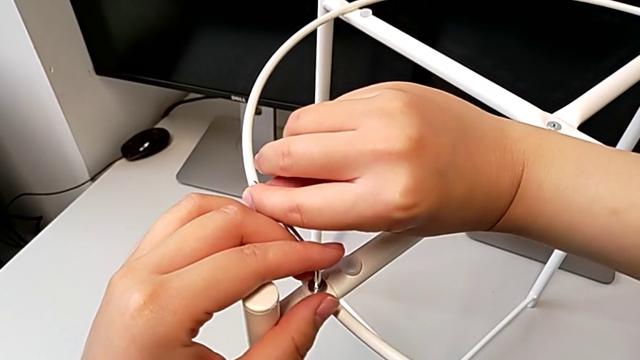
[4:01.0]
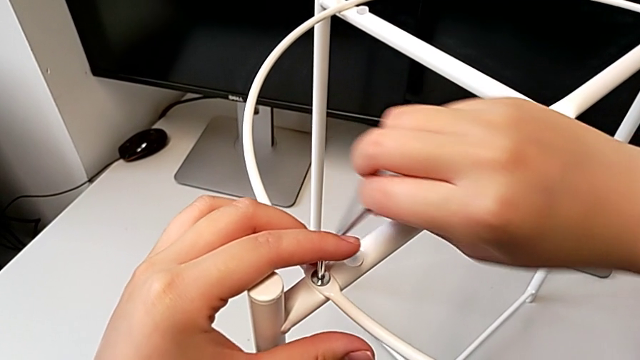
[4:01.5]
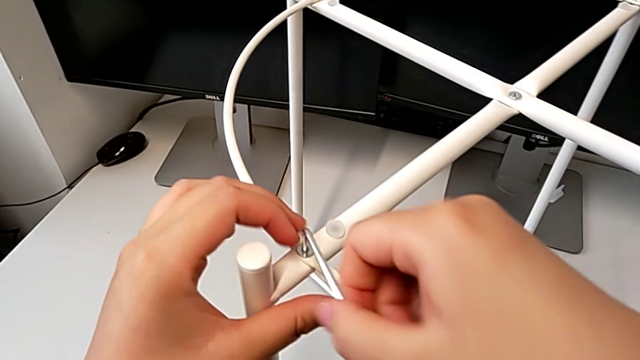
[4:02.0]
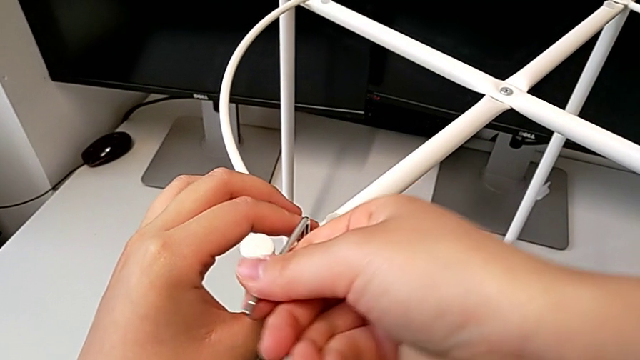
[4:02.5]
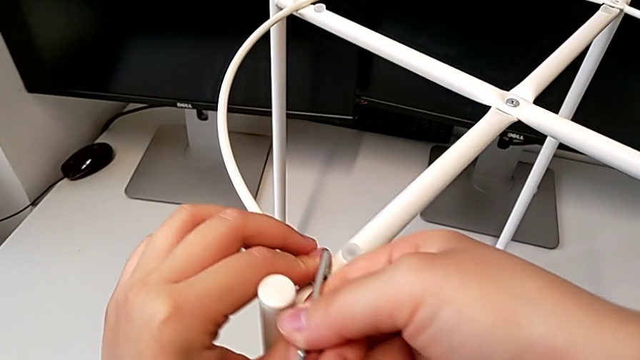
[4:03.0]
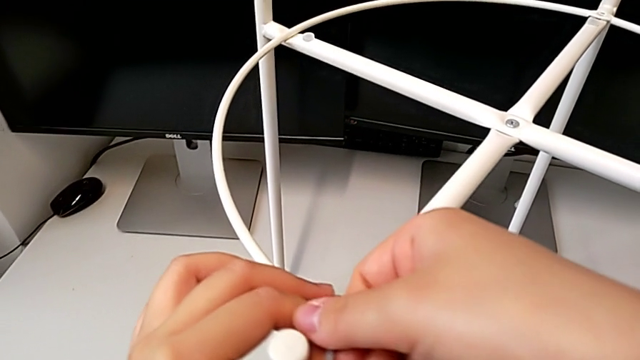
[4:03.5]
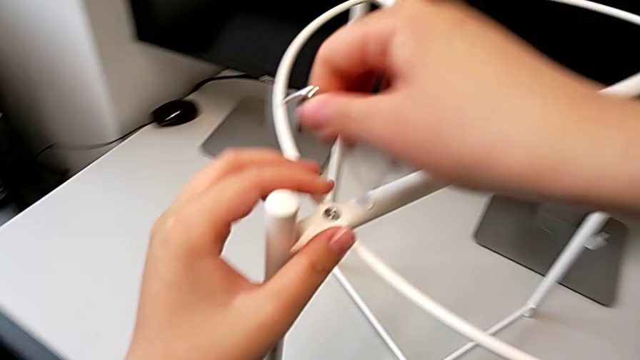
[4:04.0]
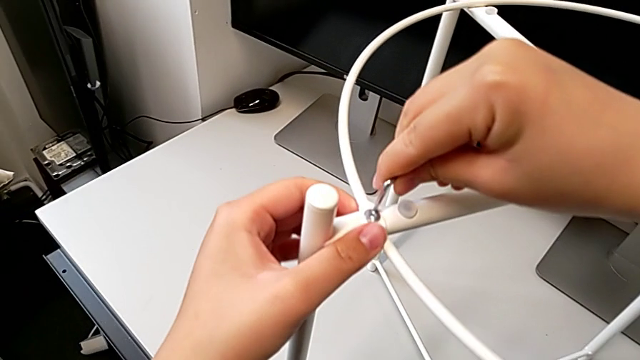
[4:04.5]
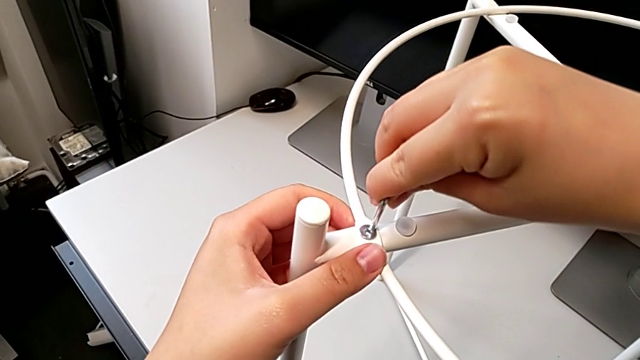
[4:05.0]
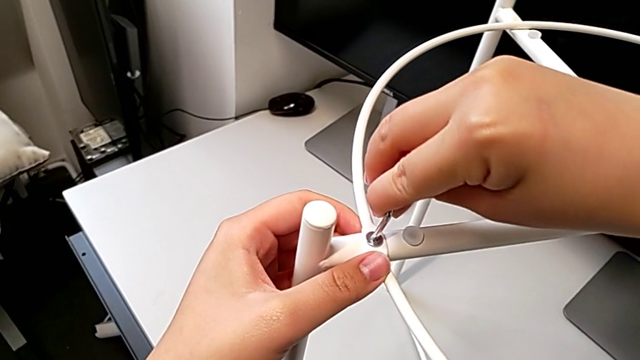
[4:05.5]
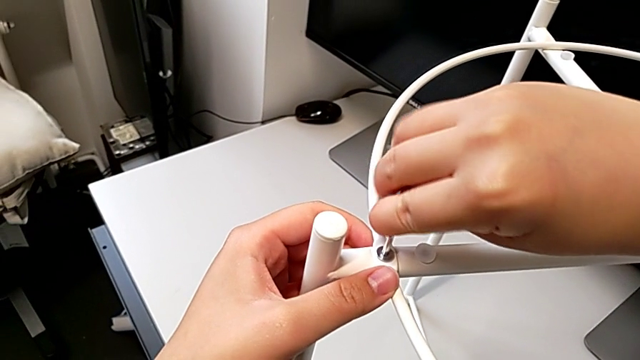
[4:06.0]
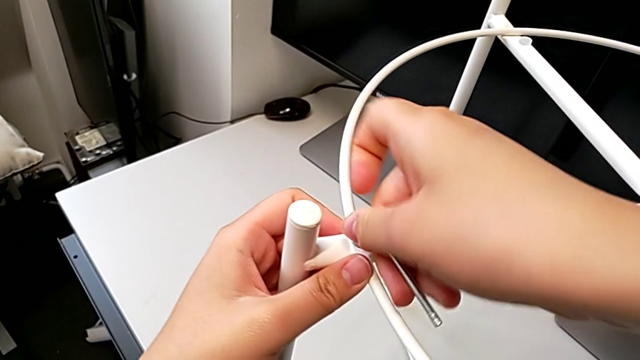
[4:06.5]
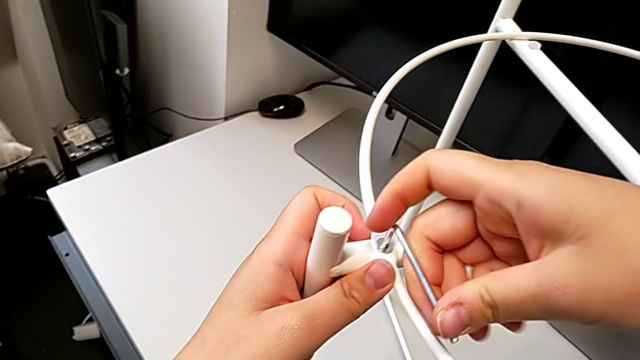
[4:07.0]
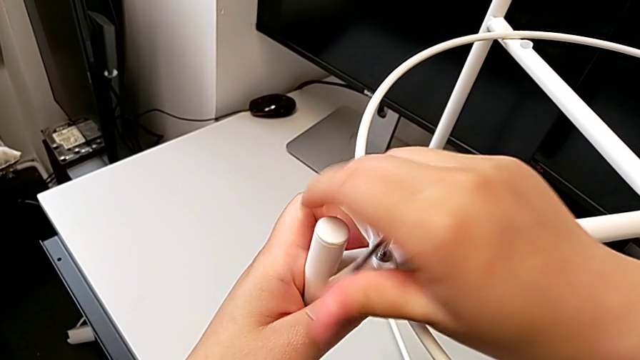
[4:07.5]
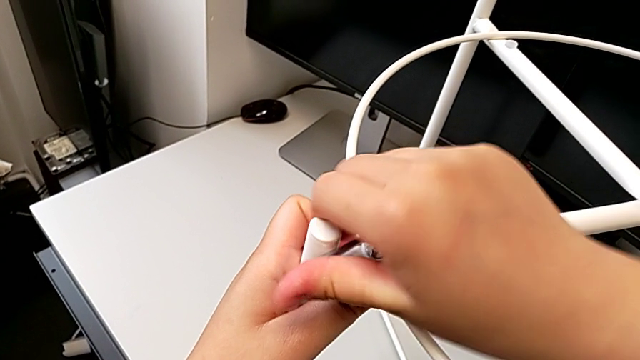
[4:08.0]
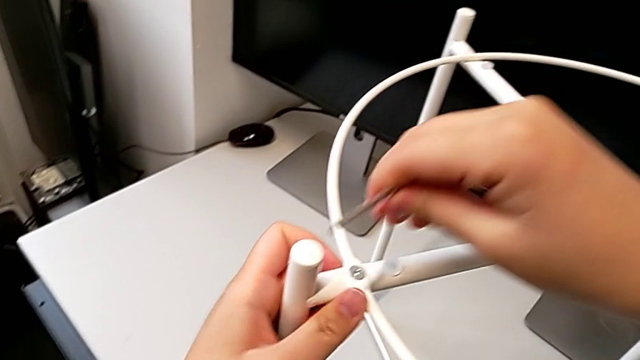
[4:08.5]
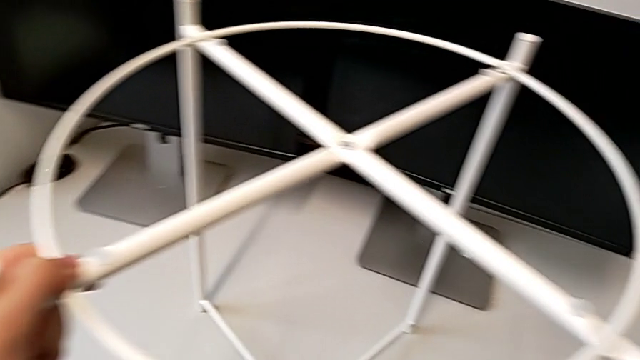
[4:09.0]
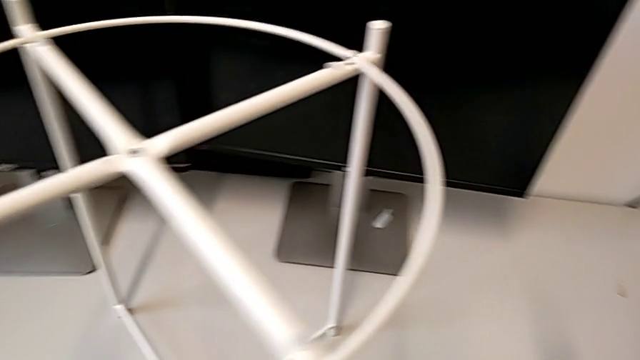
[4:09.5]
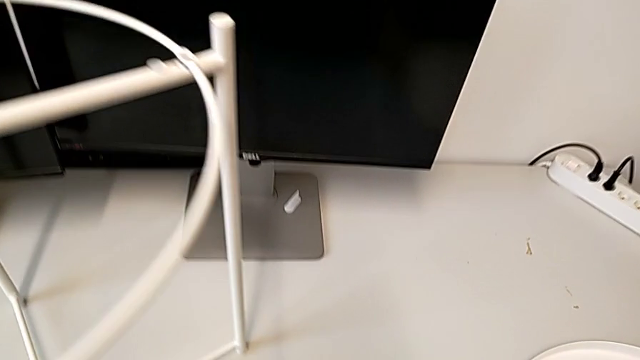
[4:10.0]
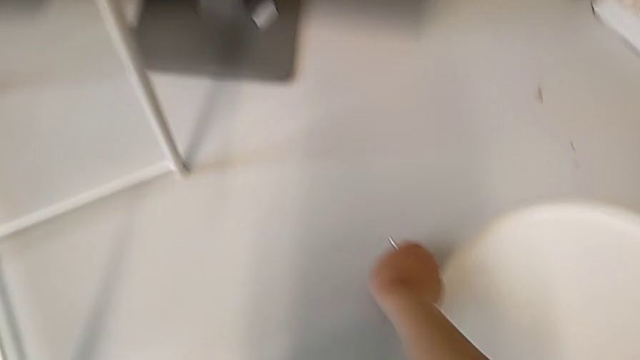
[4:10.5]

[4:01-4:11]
The camera wearer is screwing the hex socket heads from the circle. They keep screwing the first hex socket head, withdraw the Allen wrench, slide the tray table and grab the hex socket head.

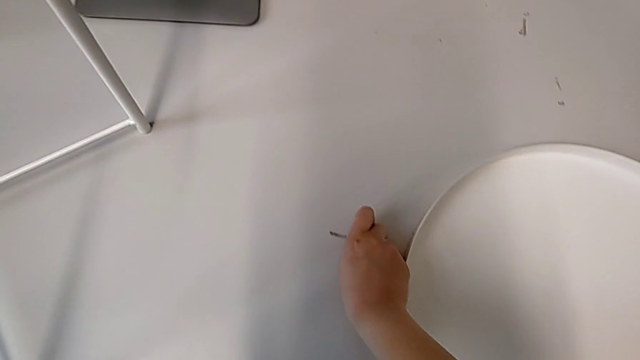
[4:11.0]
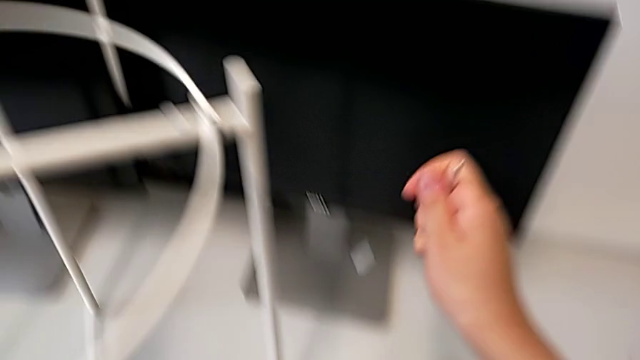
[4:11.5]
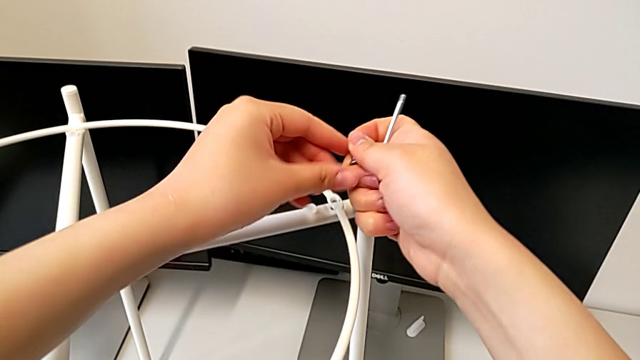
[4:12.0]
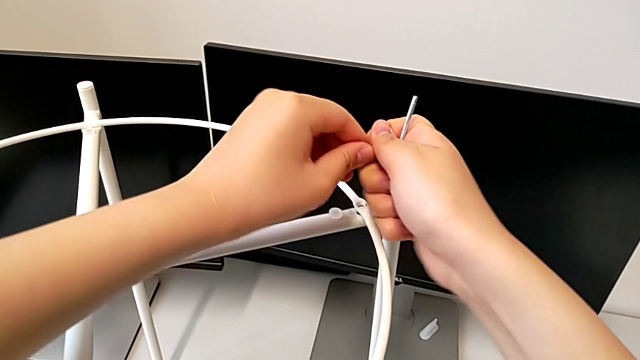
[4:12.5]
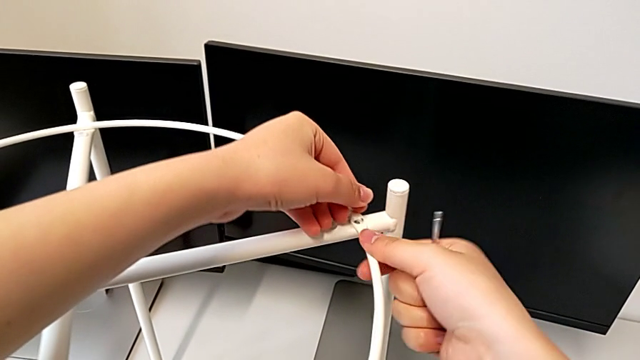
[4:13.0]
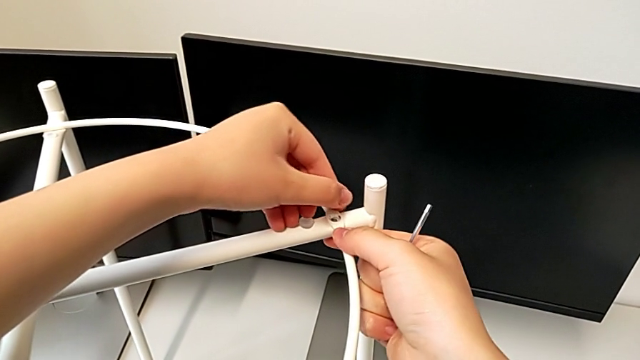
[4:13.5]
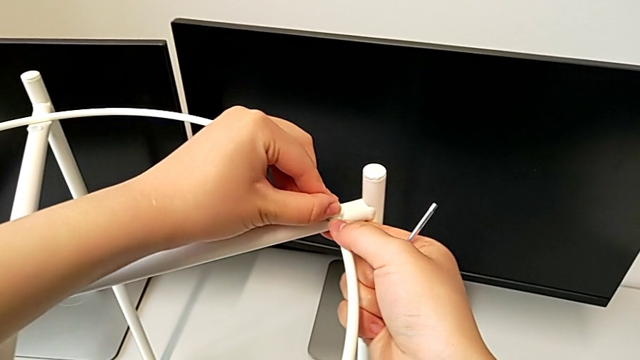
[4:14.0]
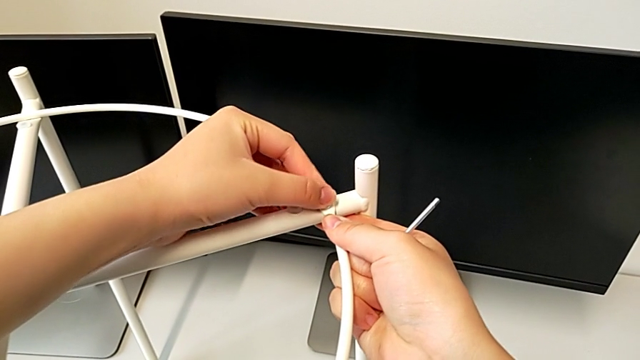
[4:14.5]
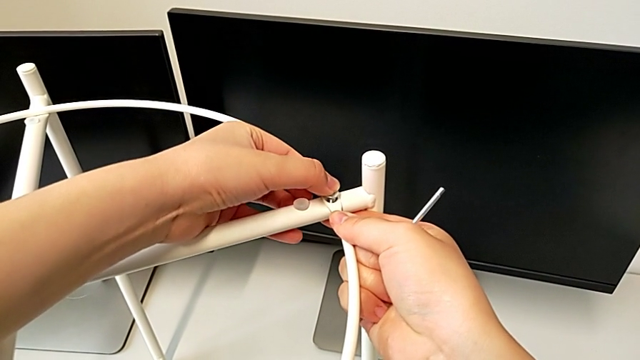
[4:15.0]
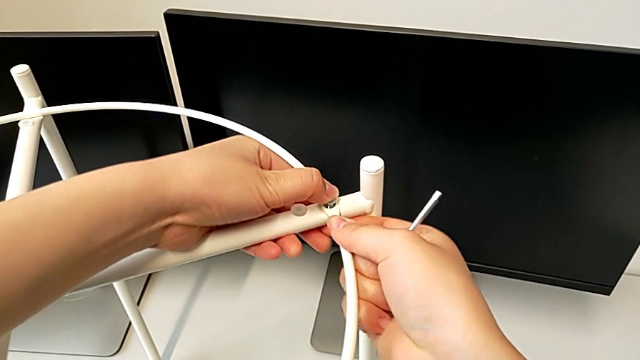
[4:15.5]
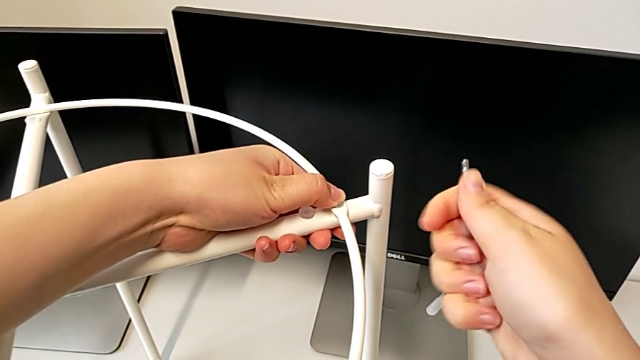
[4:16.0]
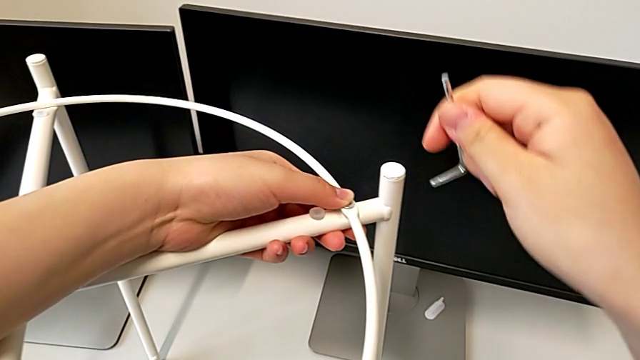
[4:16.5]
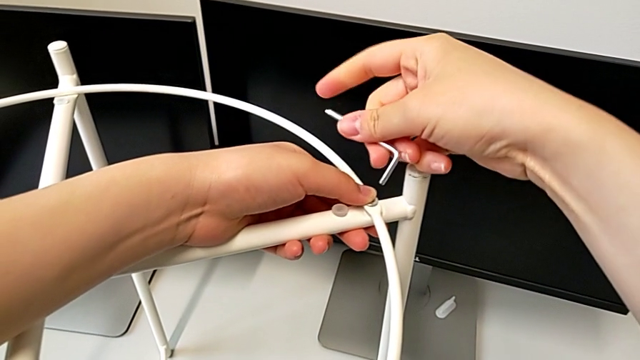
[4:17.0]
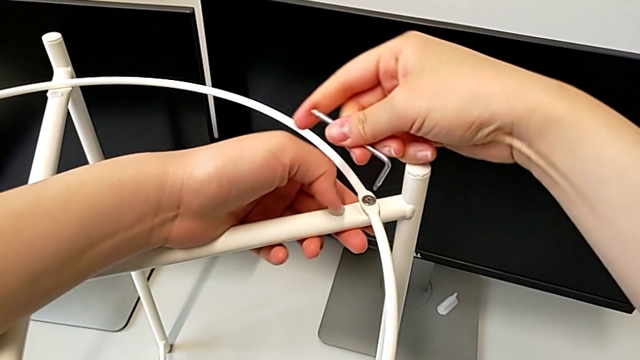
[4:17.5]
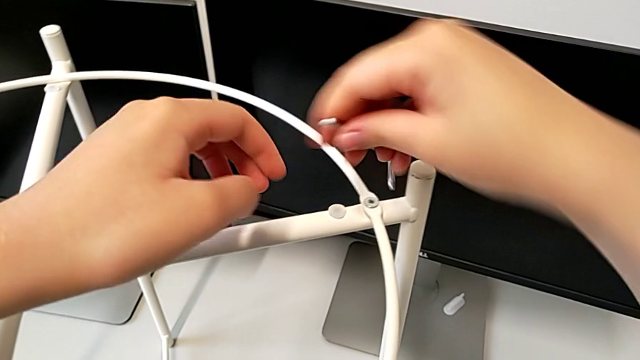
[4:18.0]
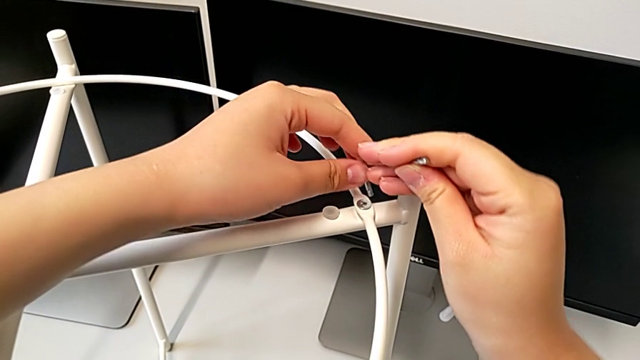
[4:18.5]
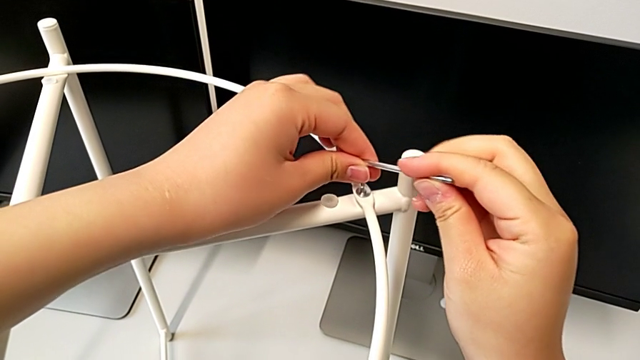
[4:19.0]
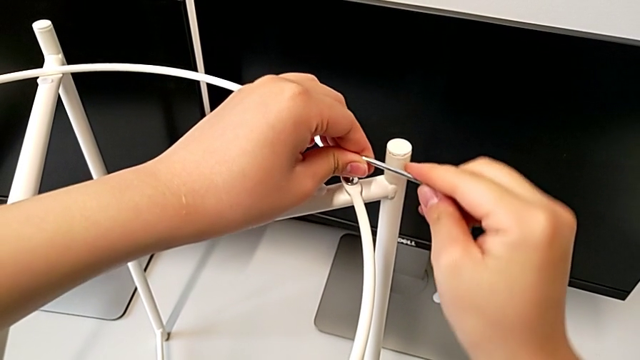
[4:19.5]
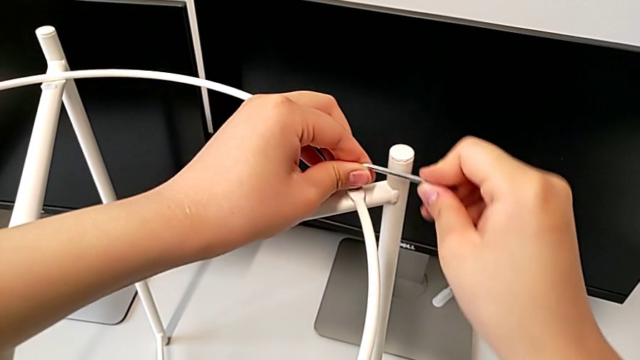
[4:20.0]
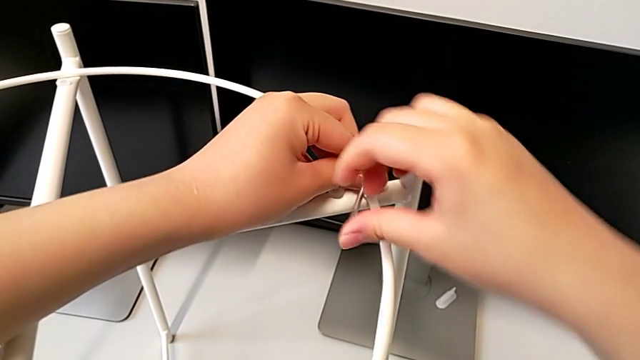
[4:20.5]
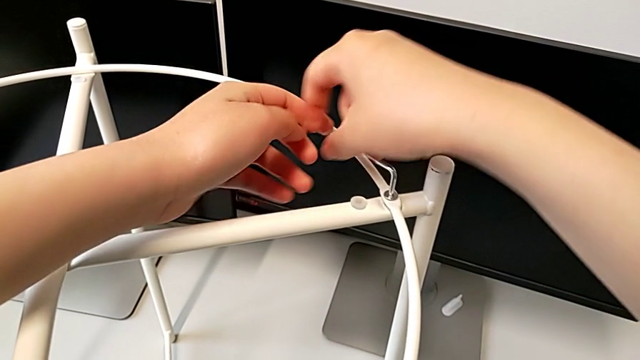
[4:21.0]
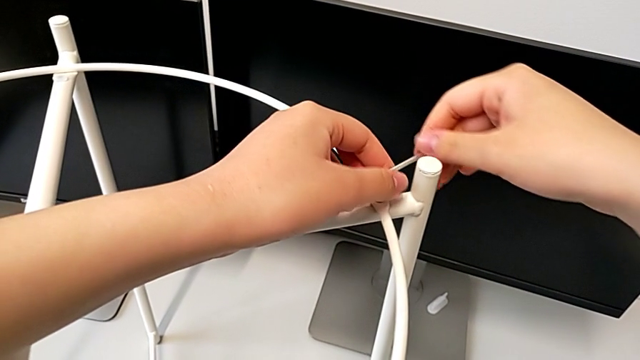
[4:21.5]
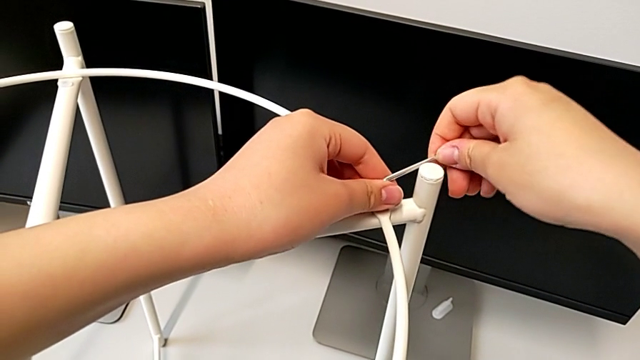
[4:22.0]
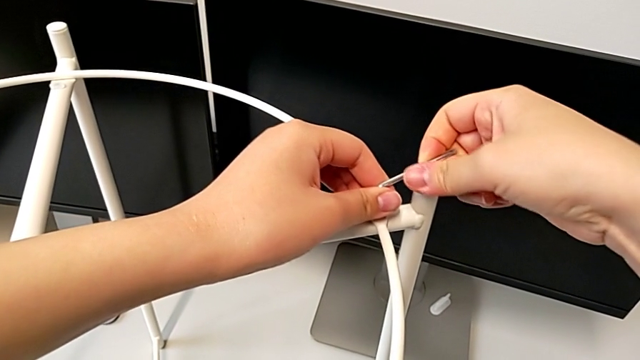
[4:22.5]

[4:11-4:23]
The camera wearer is screwing the hex socket heads from the circle. They lift the second hex socket head, grab the hex socket head, insert the second hex socket head, insert the Allen wrench and begin to screw the second hex socket head.
